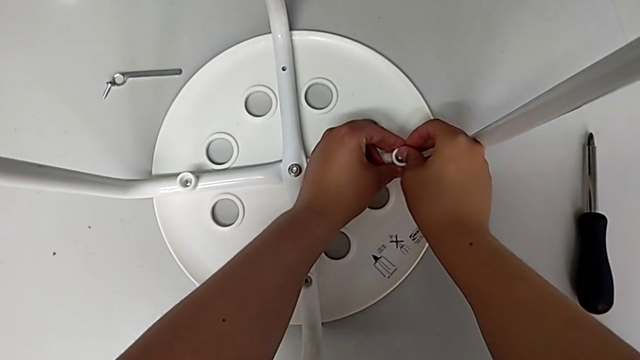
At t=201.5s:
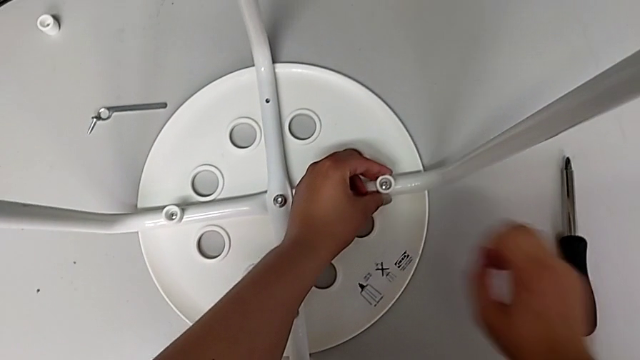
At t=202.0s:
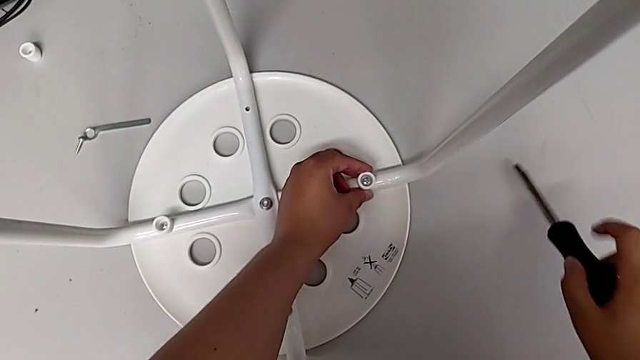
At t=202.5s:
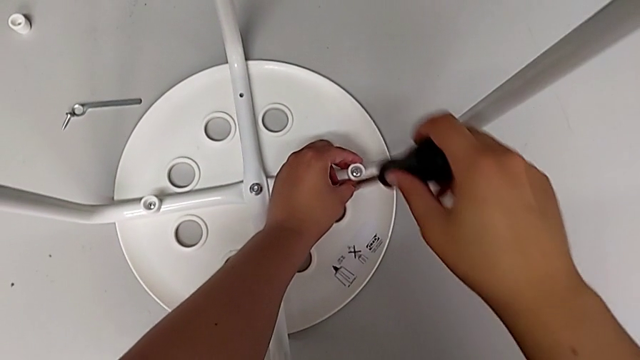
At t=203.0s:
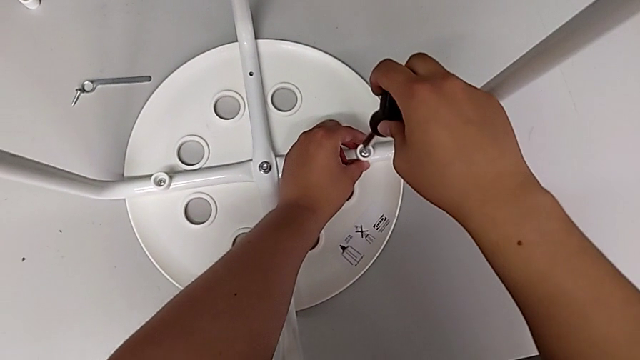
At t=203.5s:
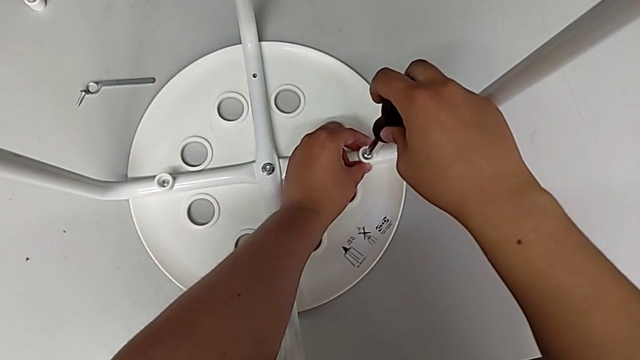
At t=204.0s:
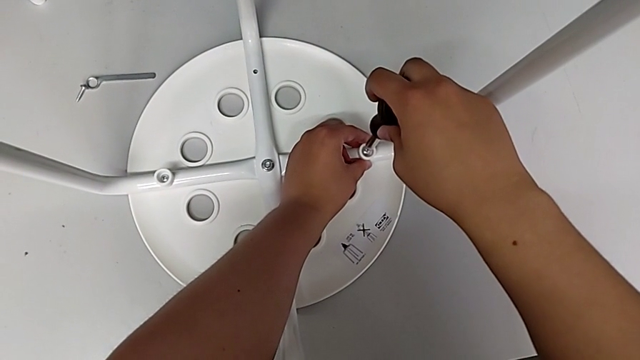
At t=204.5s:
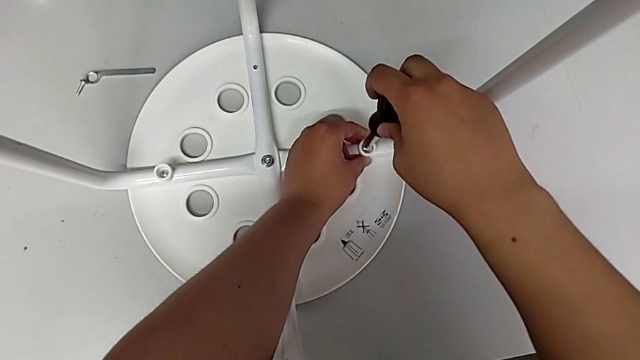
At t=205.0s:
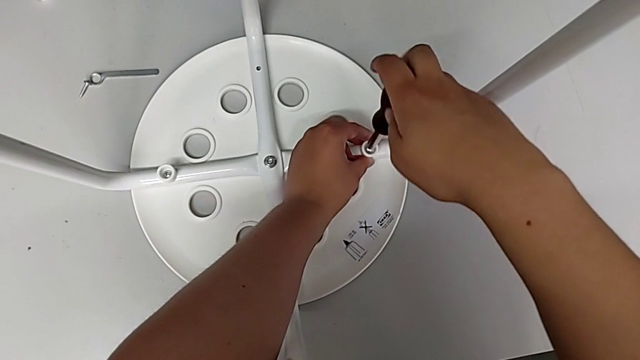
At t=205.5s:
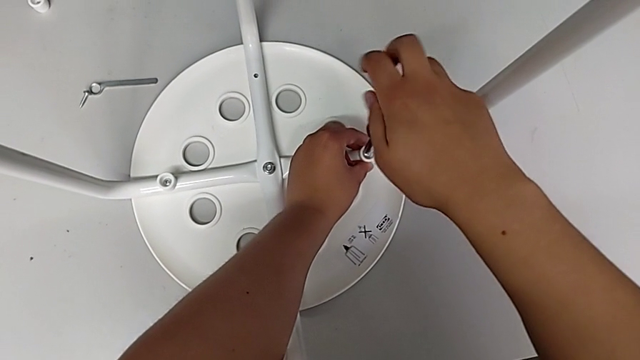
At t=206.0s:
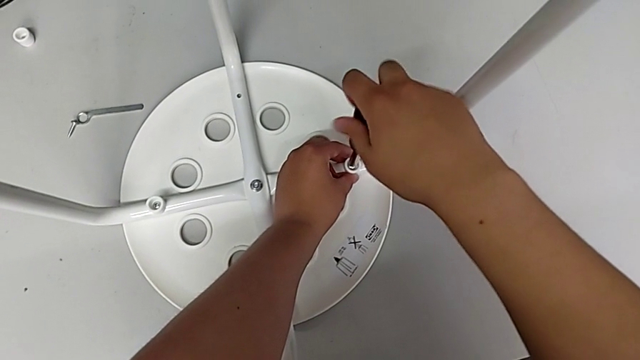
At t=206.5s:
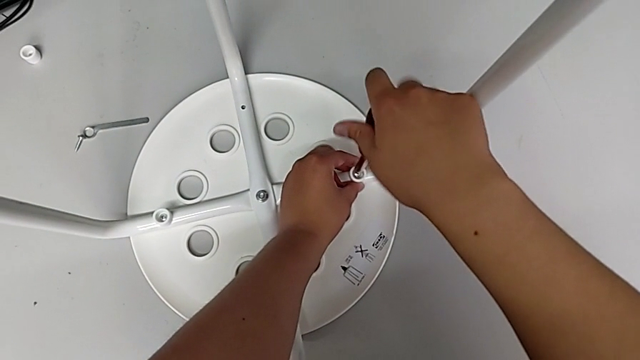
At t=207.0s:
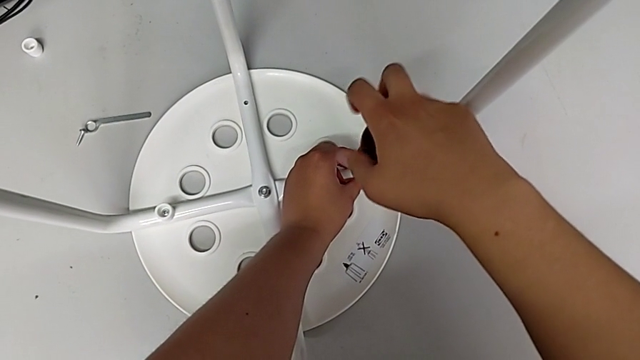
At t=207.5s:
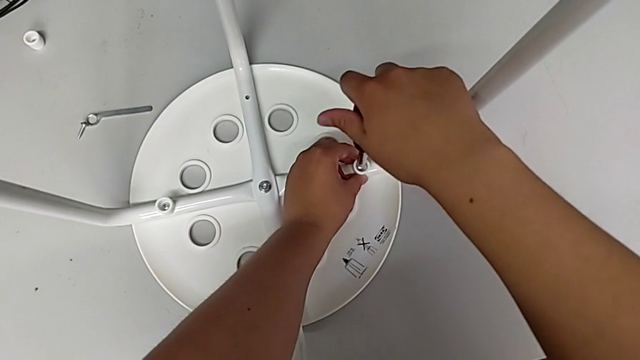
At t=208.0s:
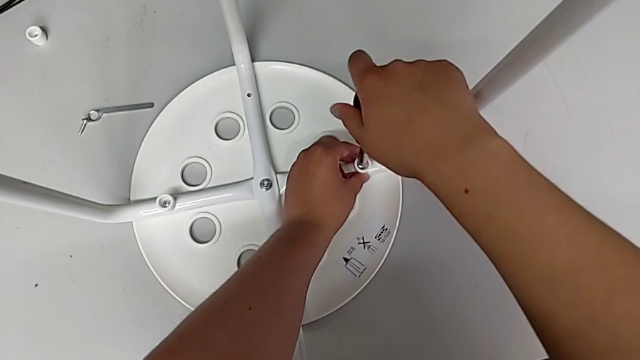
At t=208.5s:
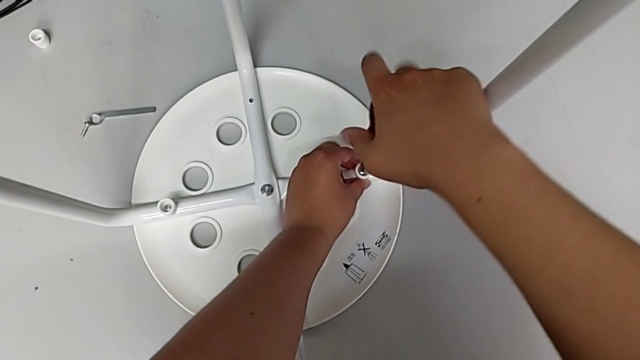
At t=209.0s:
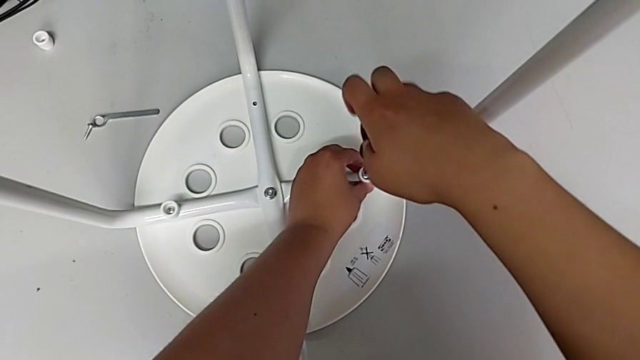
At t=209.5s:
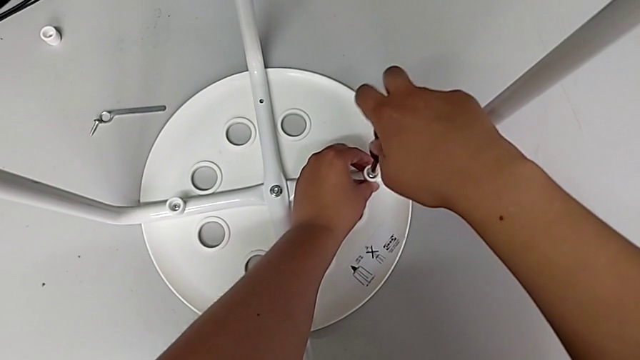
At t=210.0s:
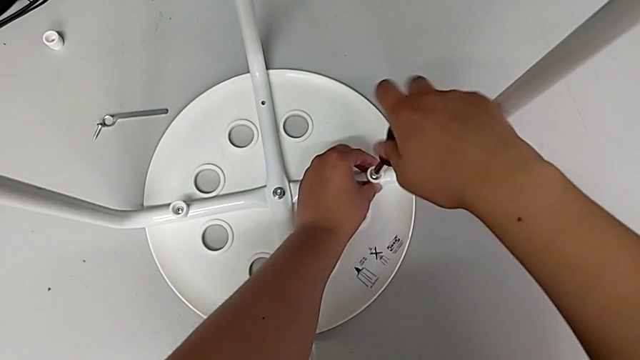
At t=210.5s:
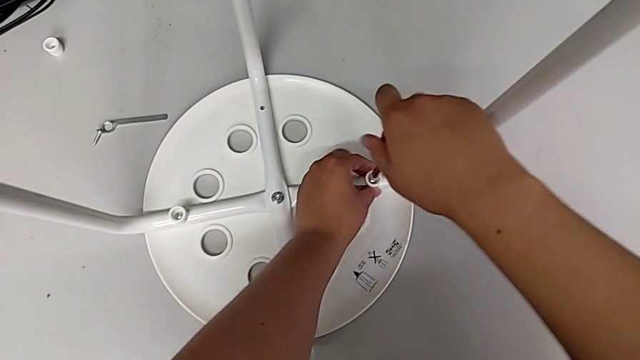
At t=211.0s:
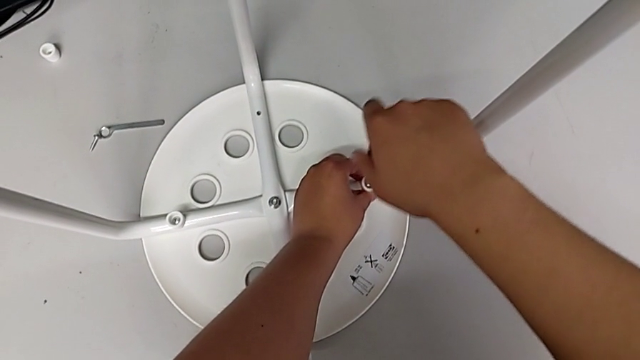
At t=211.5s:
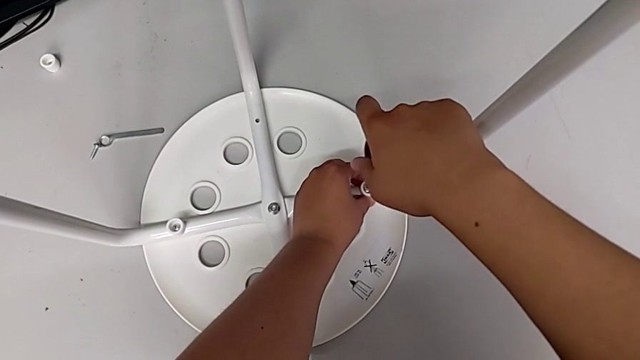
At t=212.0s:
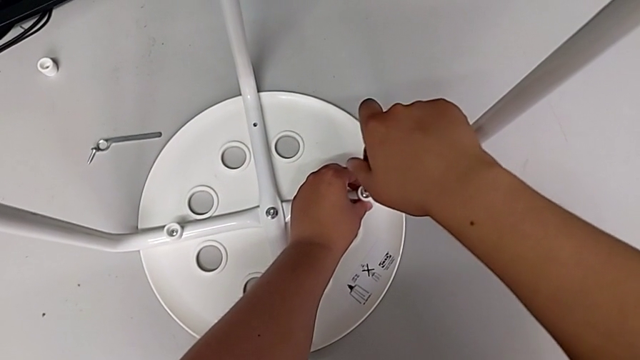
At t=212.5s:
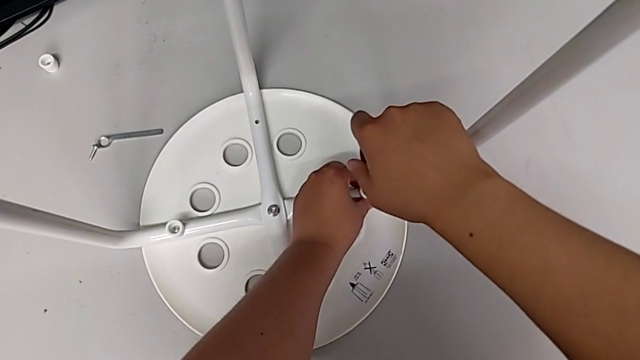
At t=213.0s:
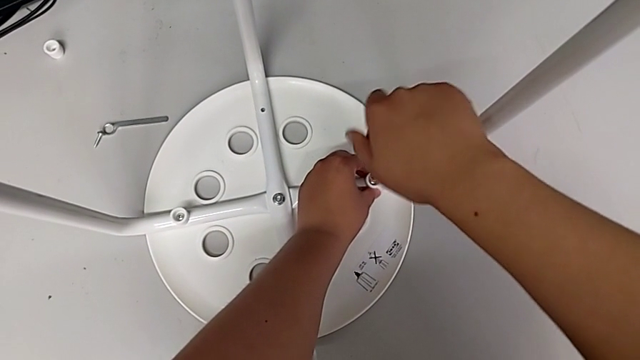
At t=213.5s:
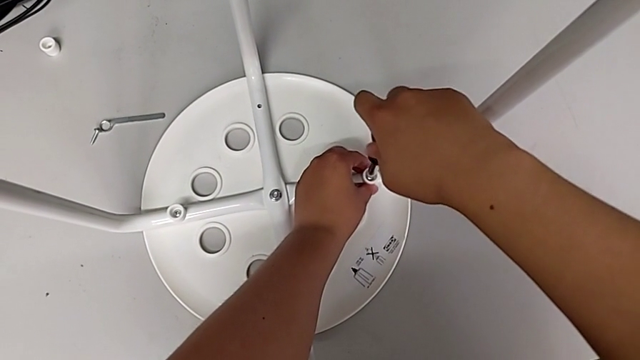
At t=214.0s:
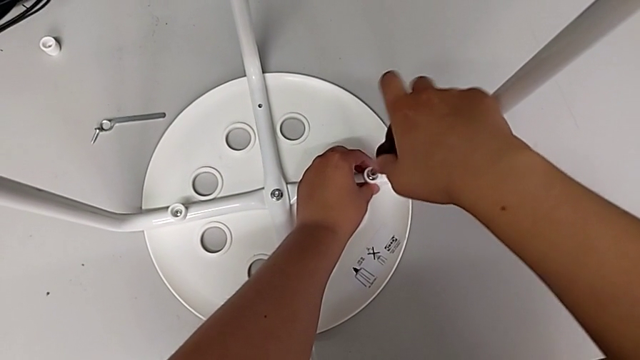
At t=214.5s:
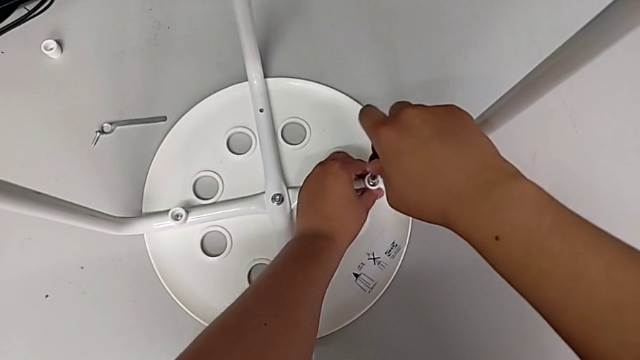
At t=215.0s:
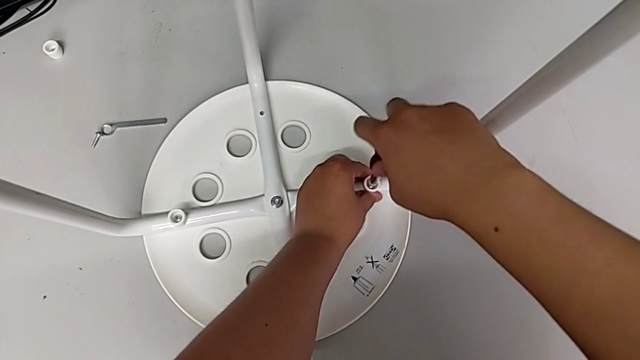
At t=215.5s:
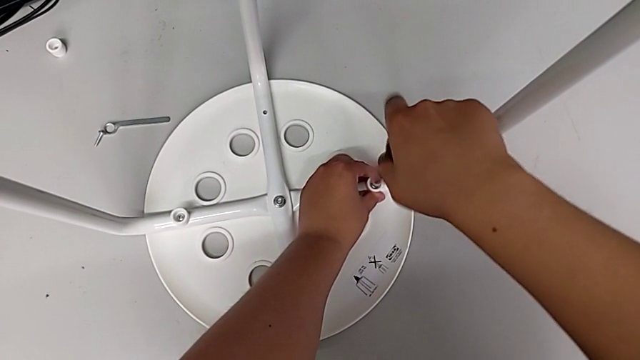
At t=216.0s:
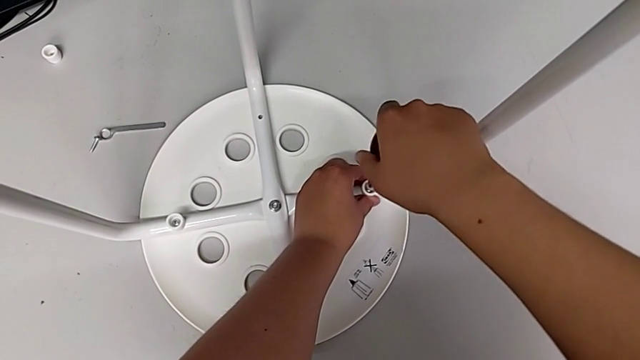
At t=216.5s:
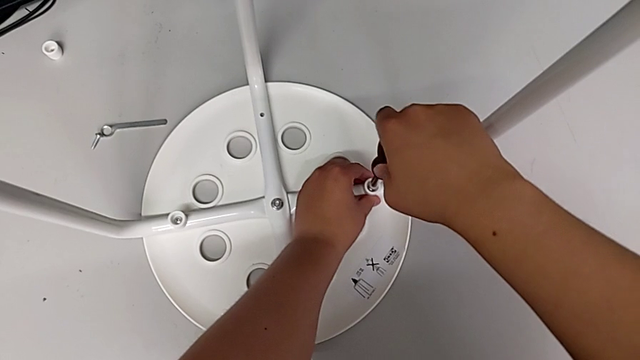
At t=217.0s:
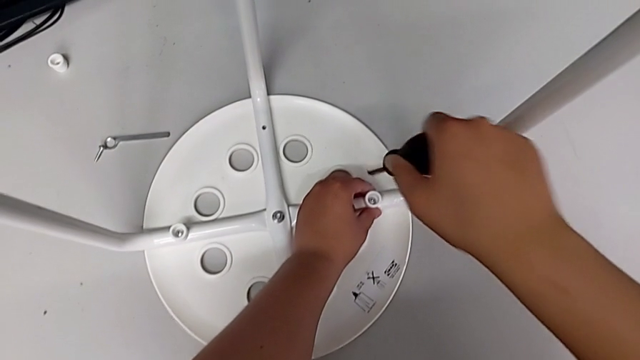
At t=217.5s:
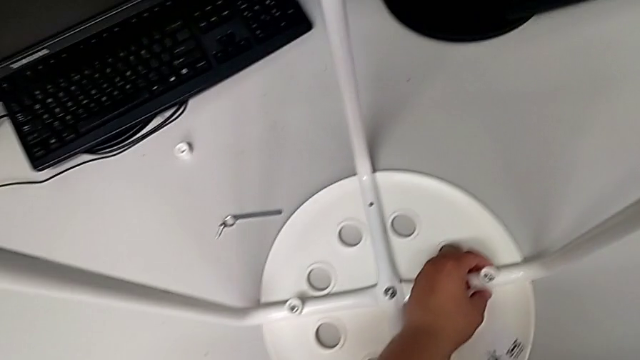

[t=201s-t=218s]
The camera wearer is screwing the third screw. They grab the screwdriver, lift it, insert it, screw the third screw, hold the washer and lift the screwdriver.

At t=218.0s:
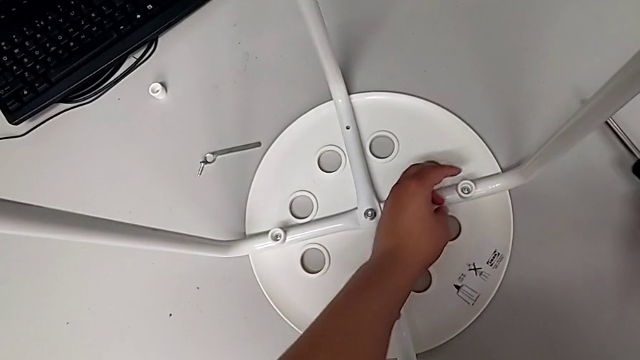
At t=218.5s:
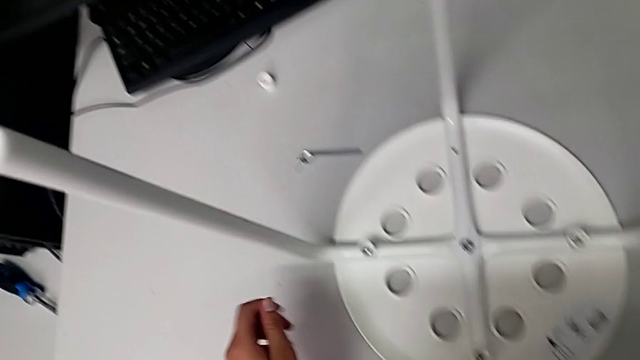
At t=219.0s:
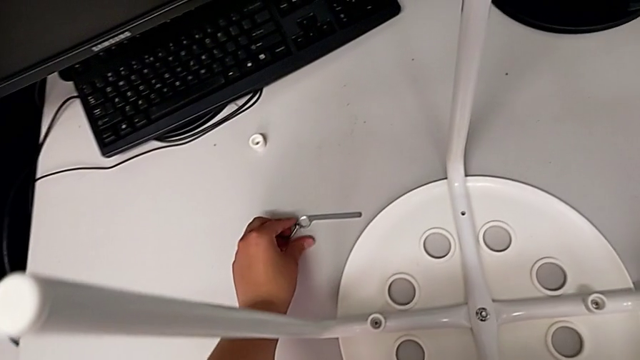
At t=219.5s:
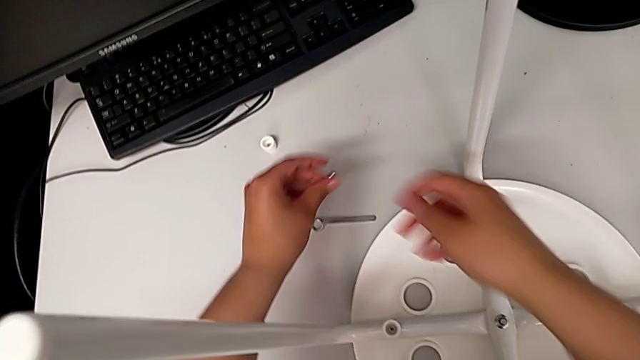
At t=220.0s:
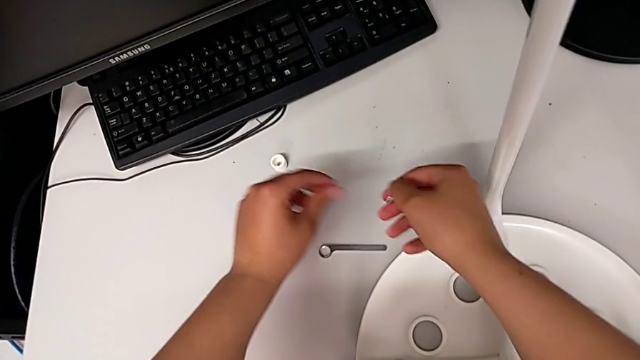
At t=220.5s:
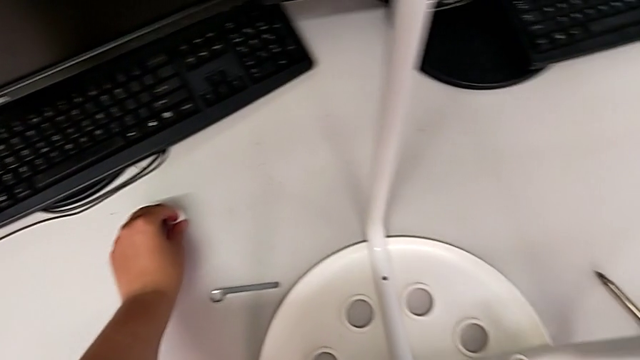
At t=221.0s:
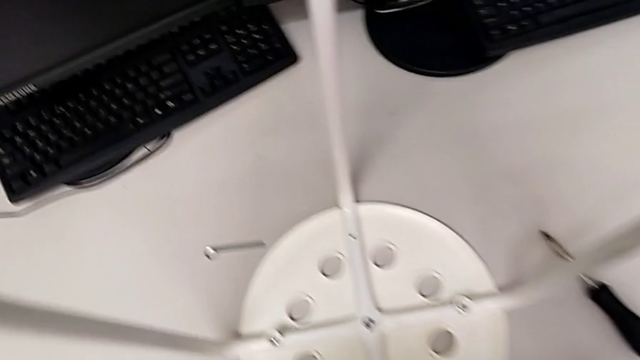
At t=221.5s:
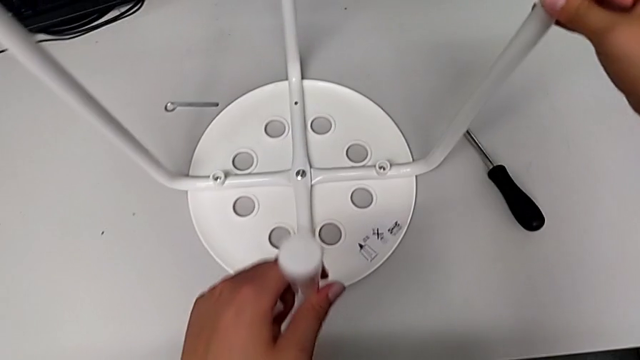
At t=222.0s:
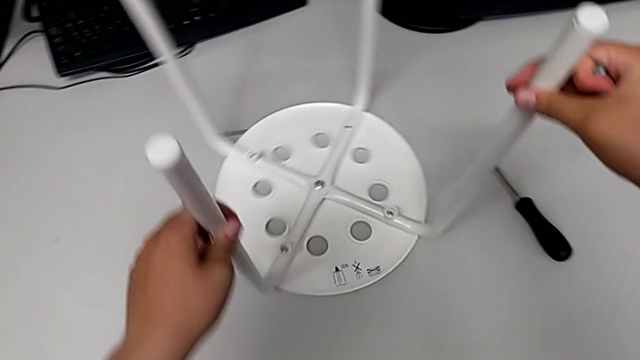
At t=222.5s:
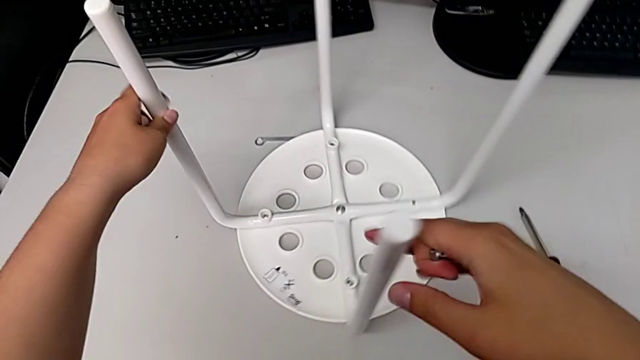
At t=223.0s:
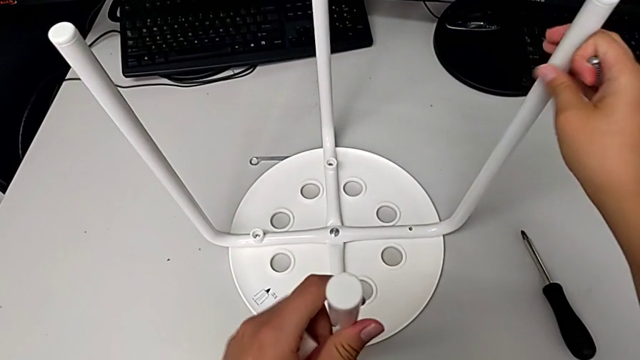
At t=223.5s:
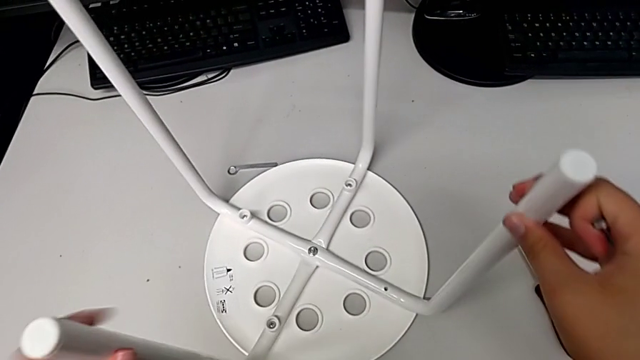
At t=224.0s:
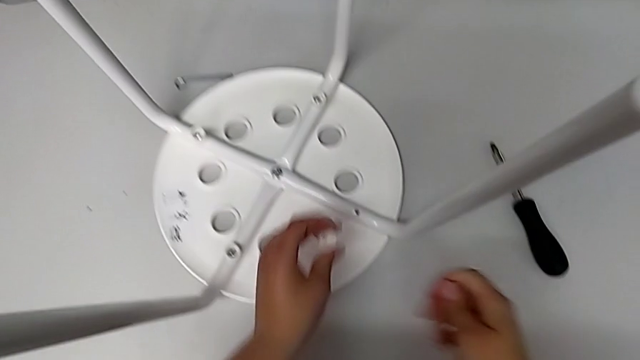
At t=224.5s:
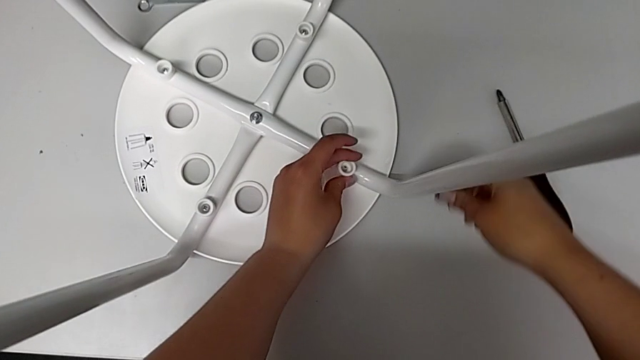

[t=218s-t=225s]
The camera wearer is screwing the fourth screw. They grab the fourth screw, grab the fourth washer, lift it and rotate the stool.
